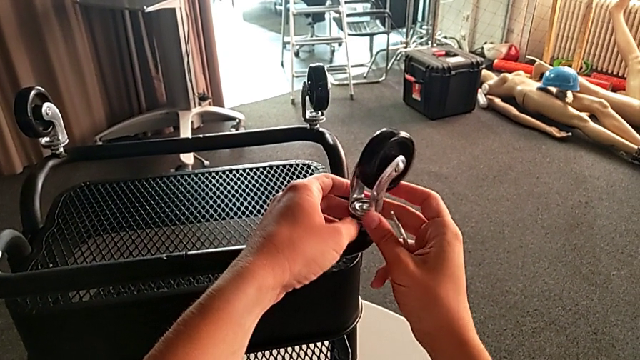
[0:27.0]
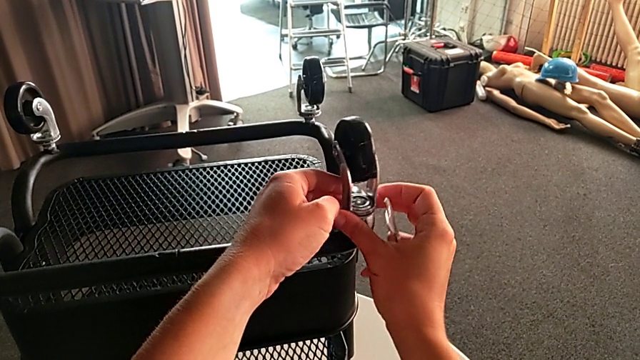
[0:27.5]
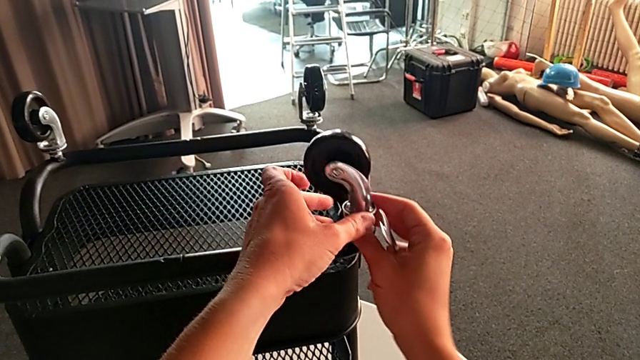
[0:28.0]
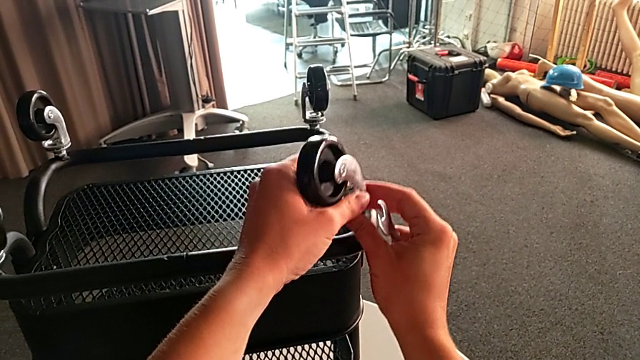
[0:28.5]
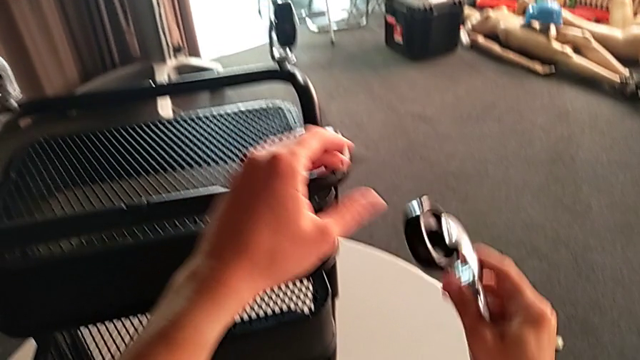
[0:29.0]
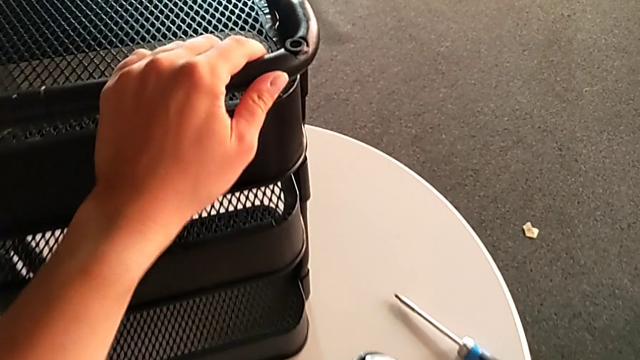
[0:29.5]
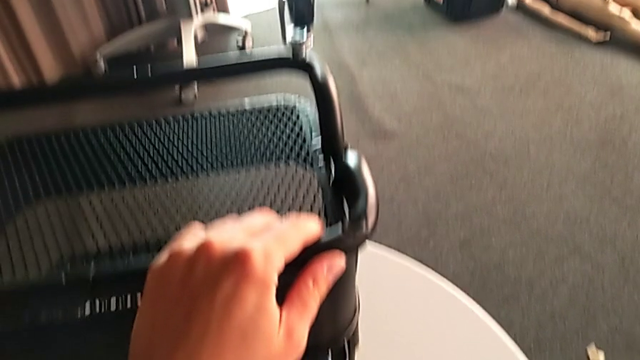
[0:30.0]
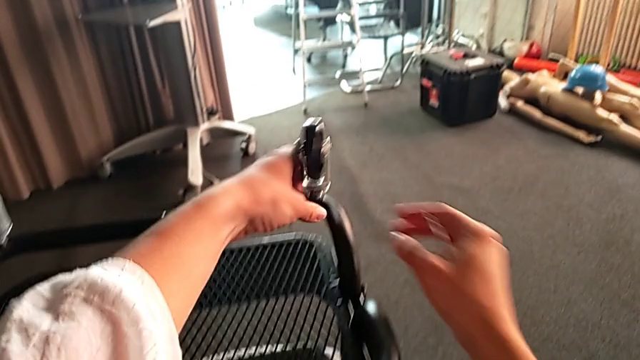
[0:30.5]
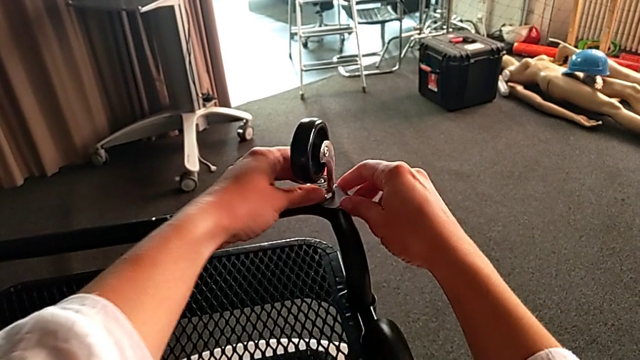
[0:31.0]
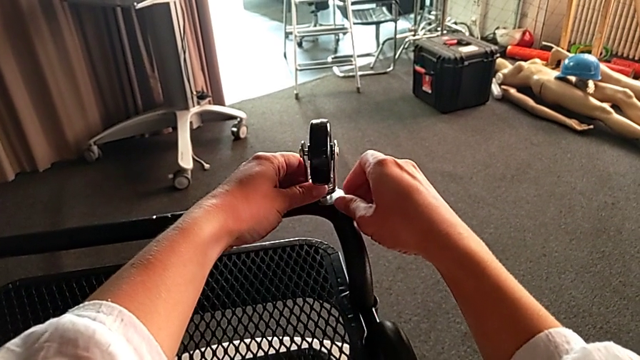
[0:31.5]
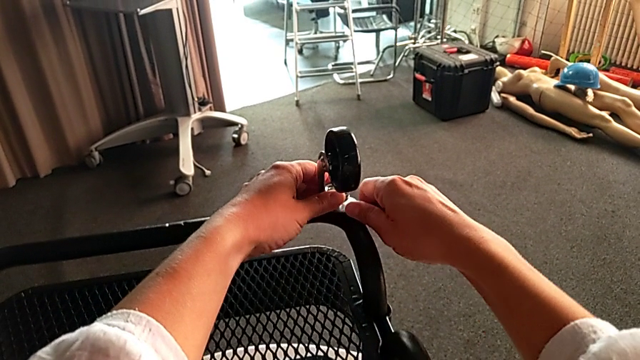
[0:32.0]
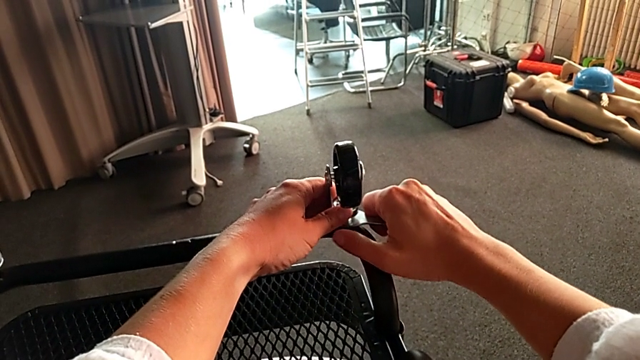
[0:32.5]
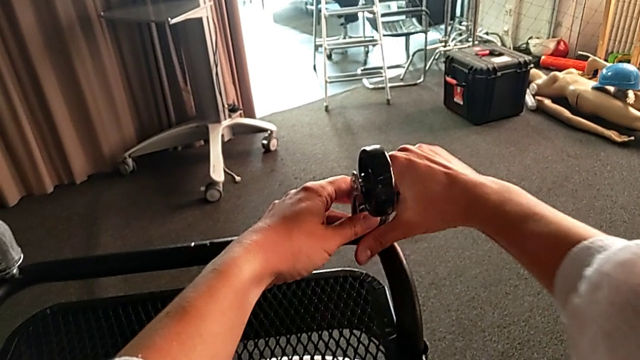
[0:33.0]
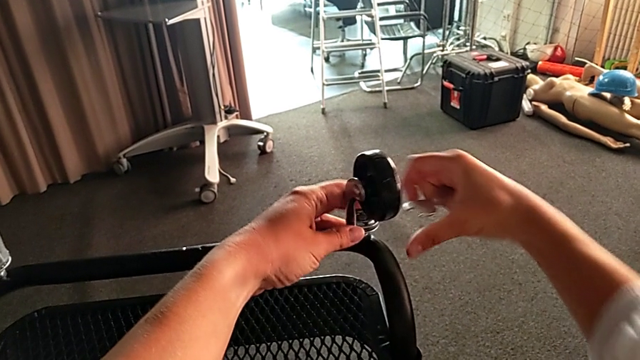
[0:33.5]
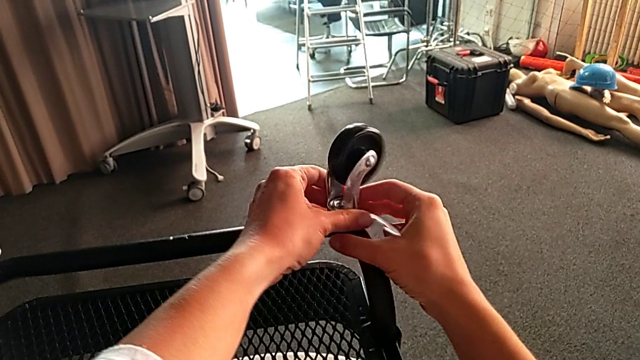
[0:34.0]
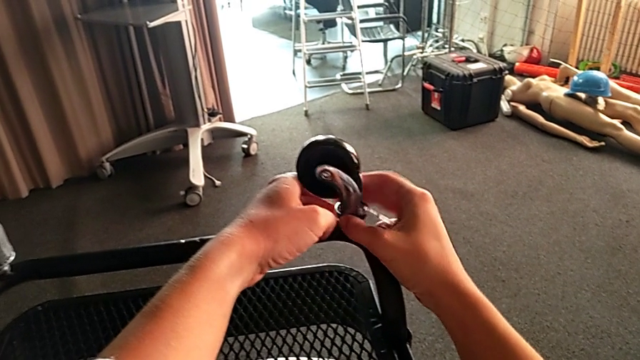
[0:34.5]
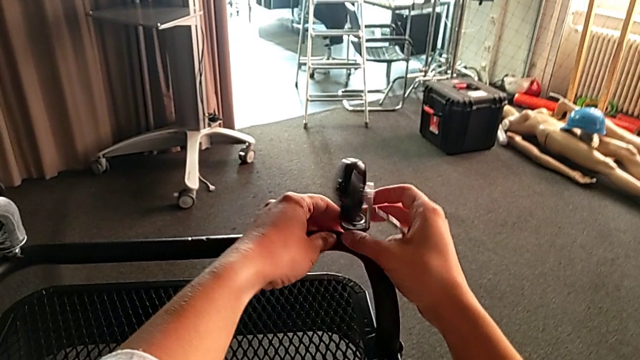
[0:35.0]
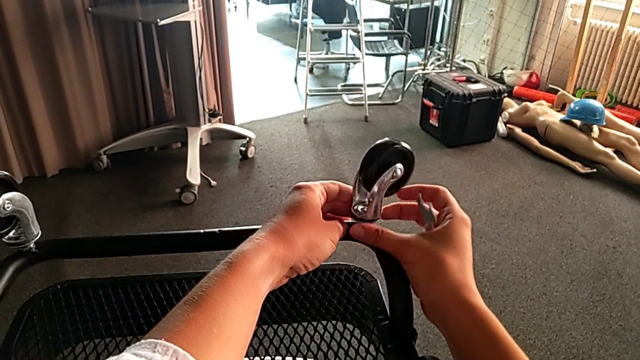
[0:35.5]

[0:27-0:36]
The camera wearer is unscrewing four wheels on the rolling cart. They place the first wheel, unscrew the second wheel and begin to turn it.

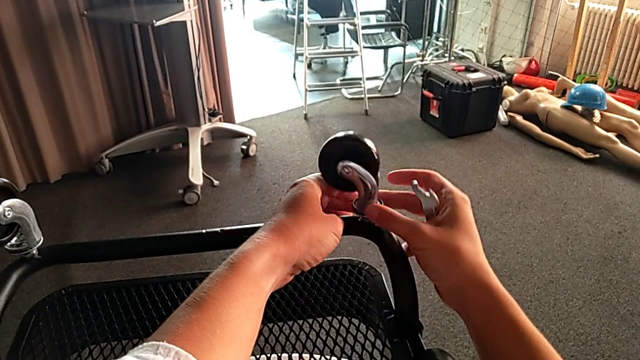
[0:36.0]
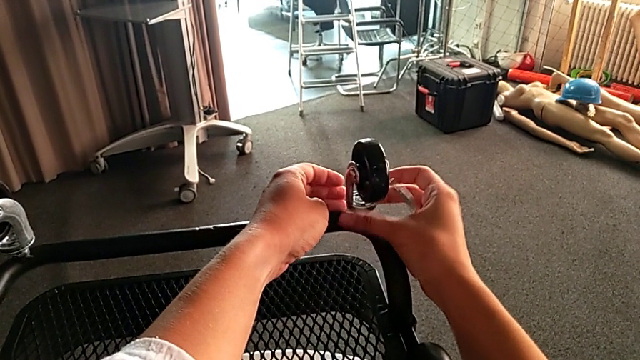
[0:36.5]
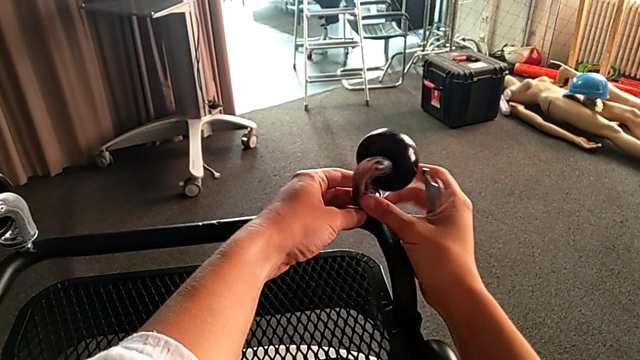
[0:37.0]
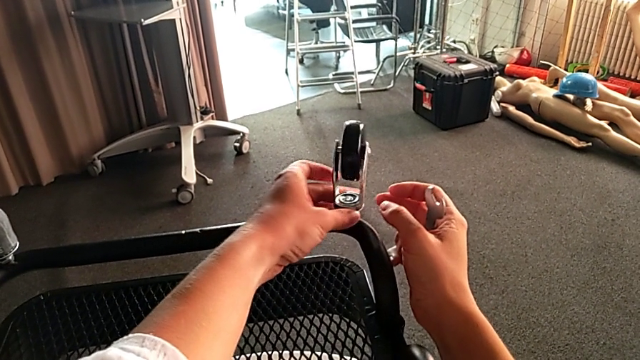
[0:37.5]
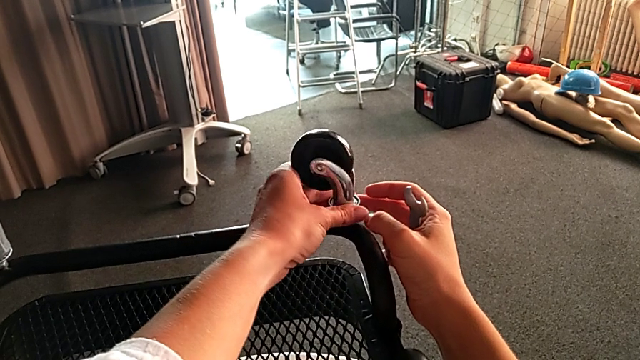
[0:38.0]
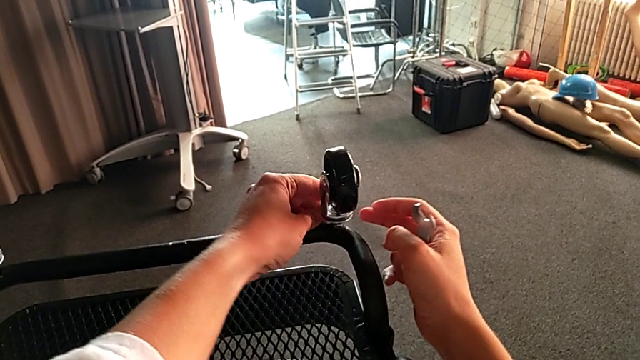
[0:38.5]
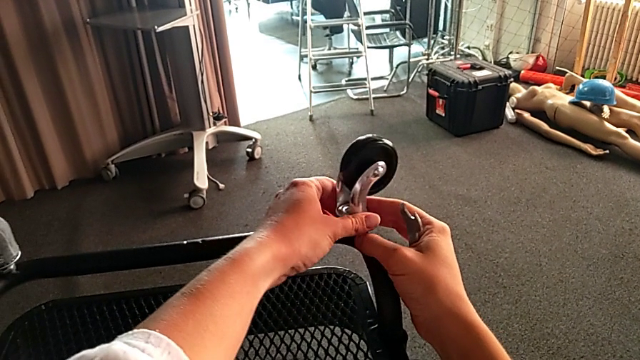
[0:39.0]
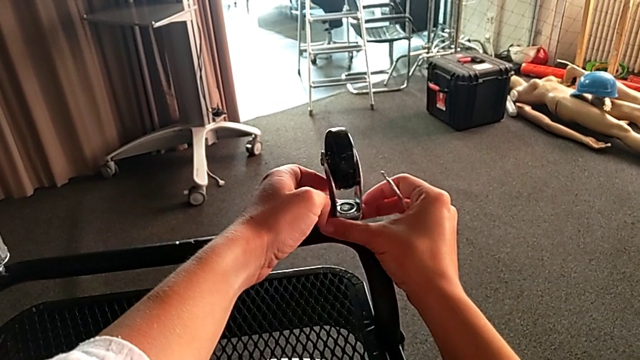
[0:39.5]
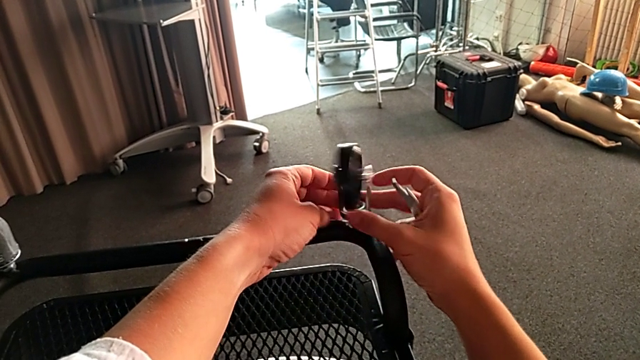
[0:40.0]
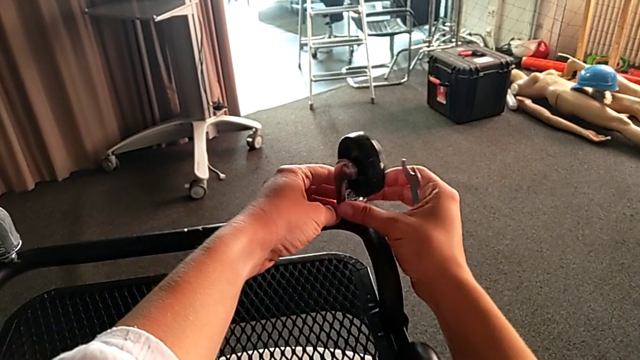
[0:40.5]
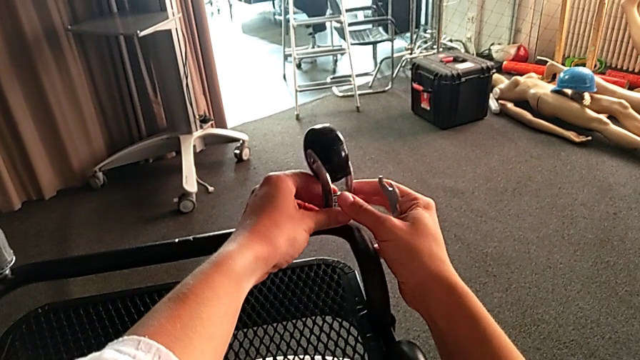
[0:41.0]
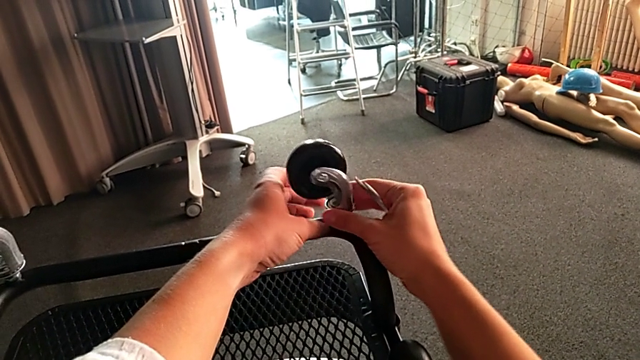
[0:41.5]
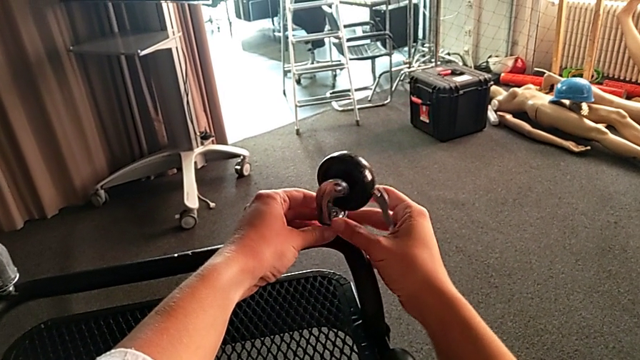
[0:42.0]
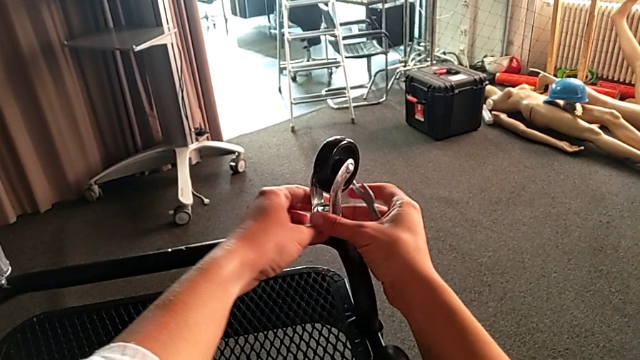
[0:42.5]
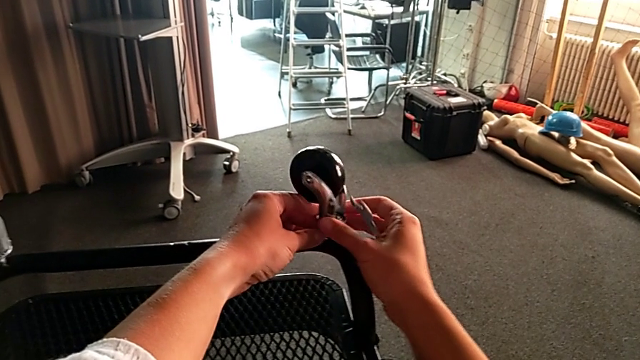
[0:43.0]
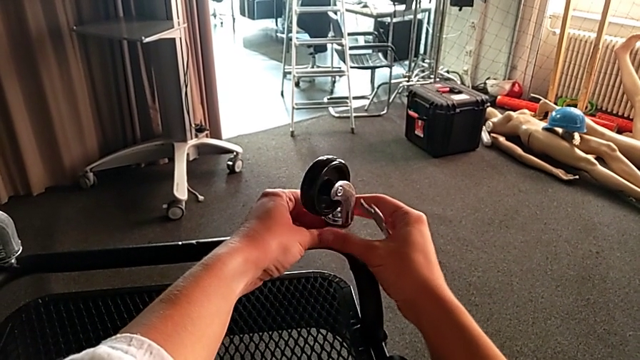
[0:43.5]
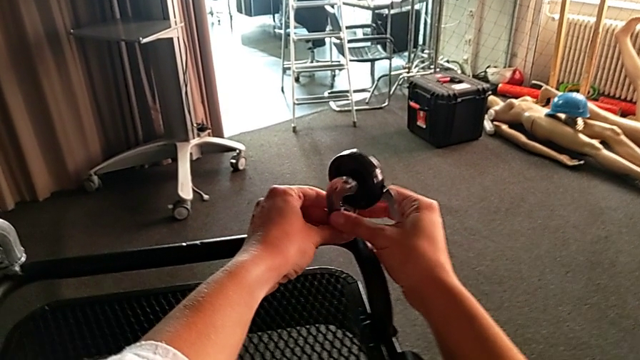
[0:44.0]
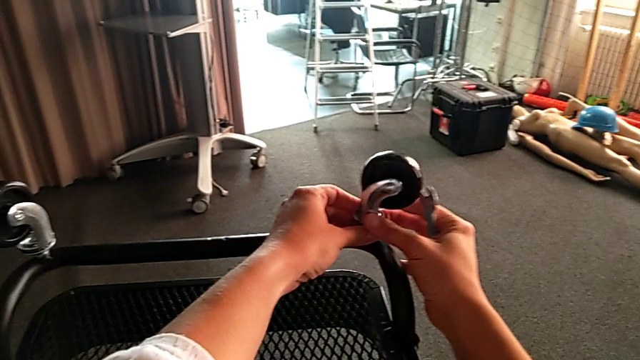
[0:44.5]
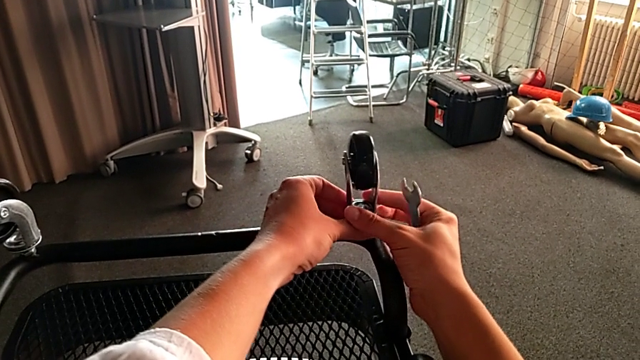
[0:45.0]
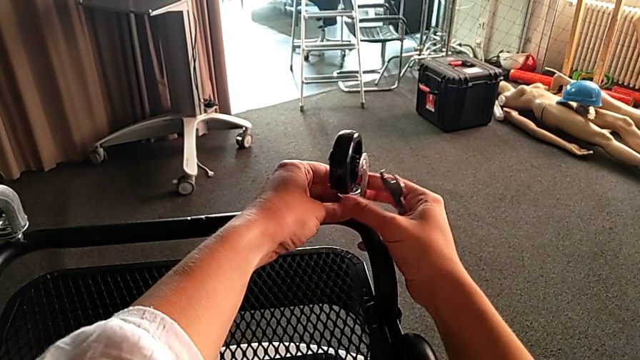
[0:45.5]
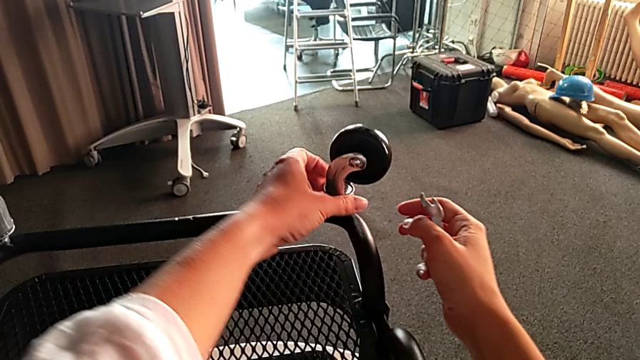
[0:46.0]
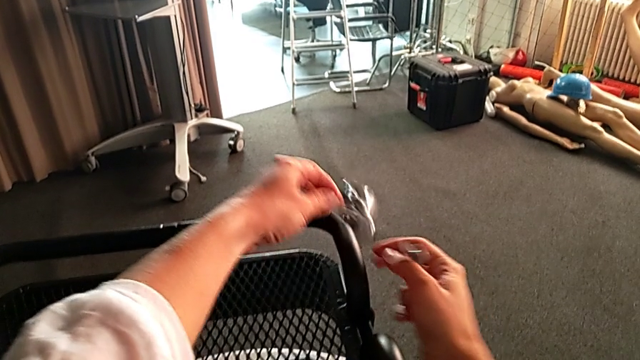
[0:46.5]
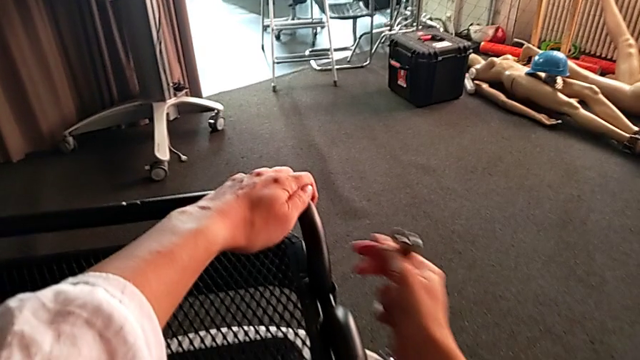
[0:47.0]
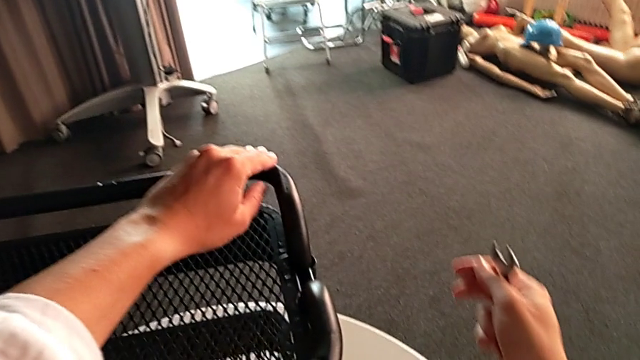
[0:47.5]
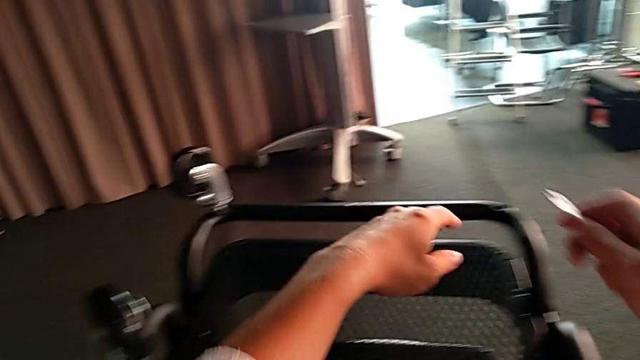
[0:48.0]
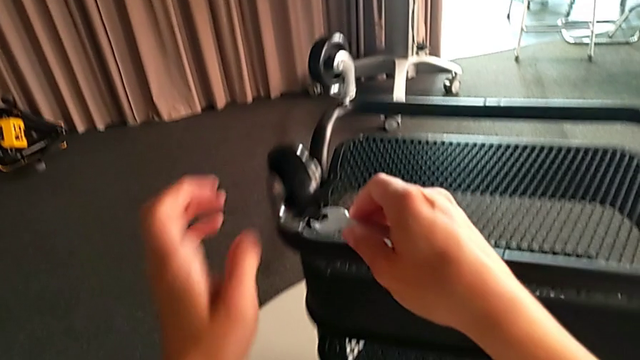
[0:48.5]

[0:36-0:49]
The camera wearer is unscrewing four wheels on the rolling cart. They keep turning the second wheel and drop it.
